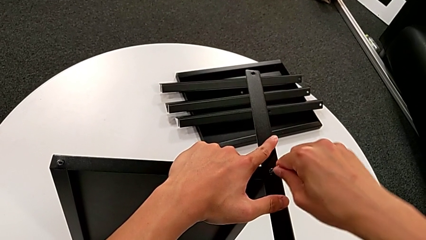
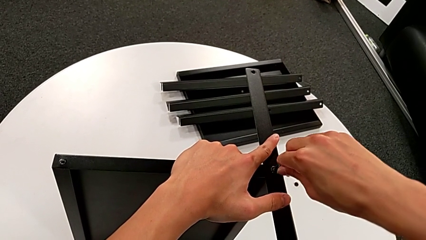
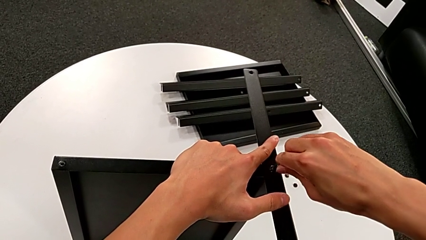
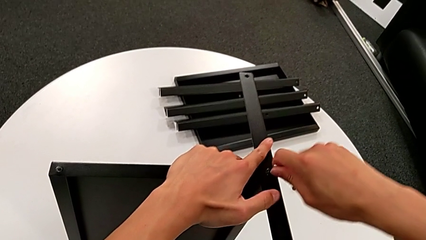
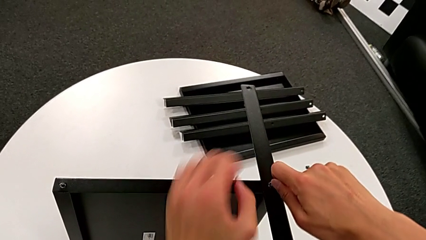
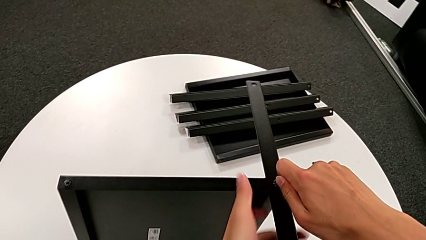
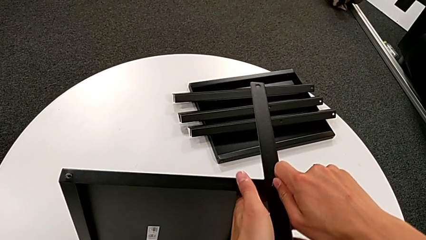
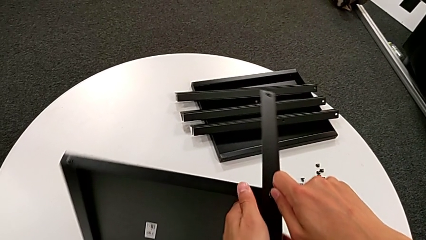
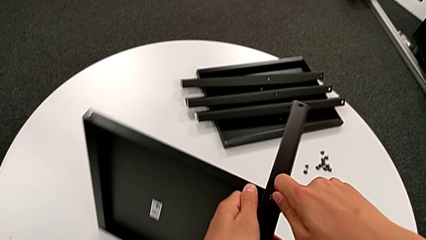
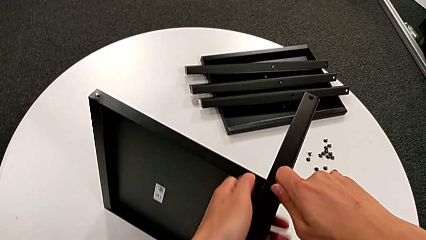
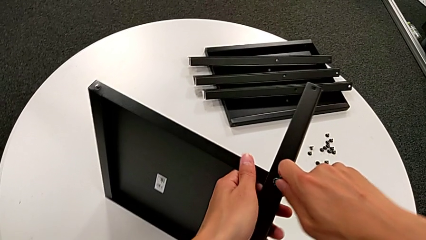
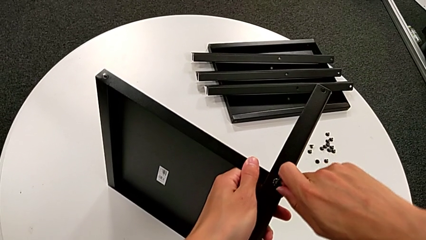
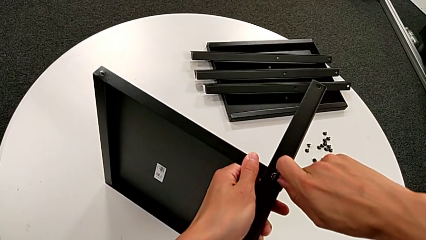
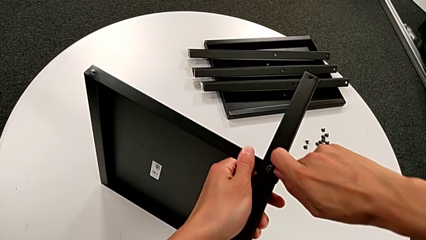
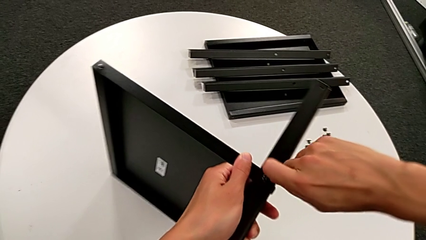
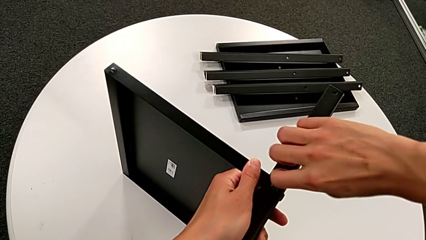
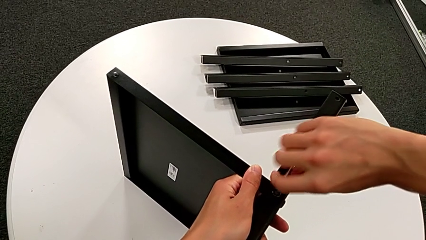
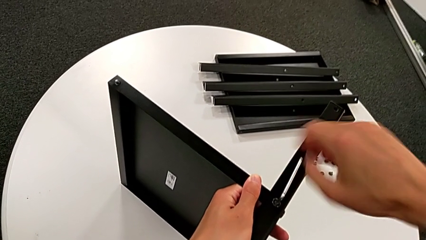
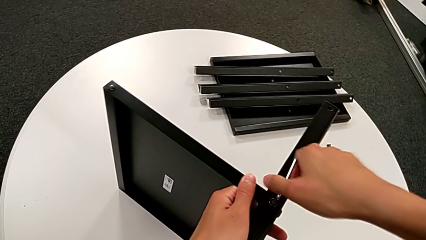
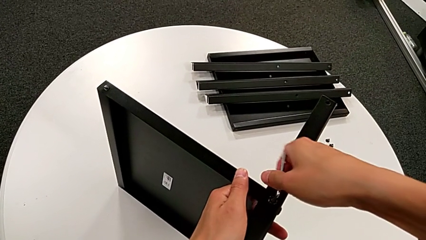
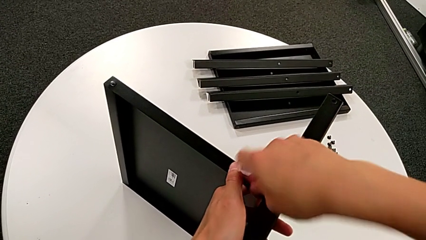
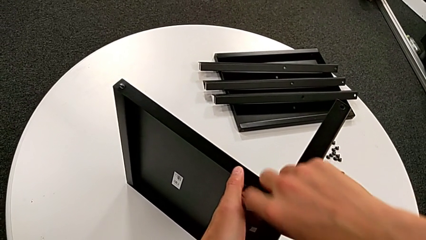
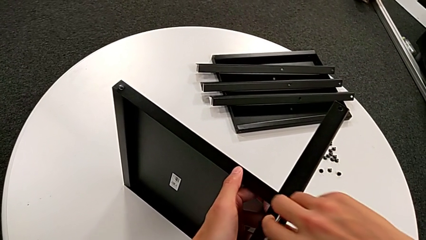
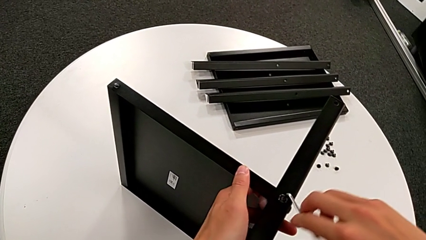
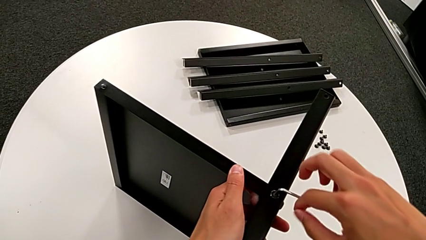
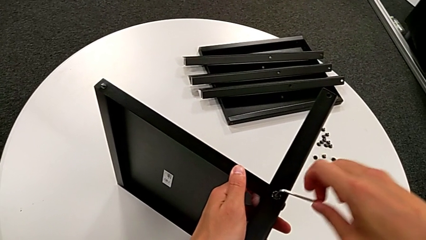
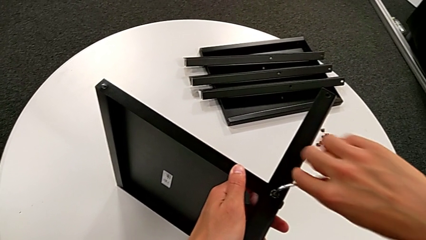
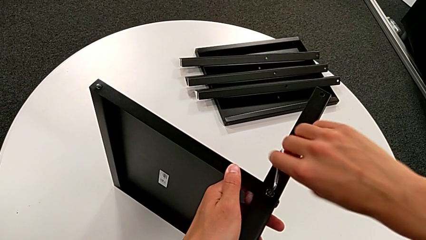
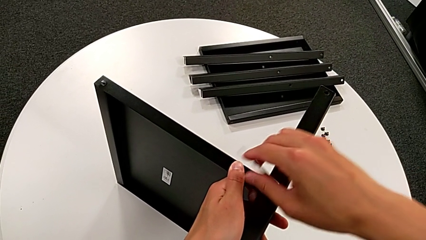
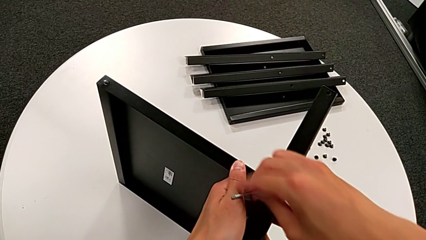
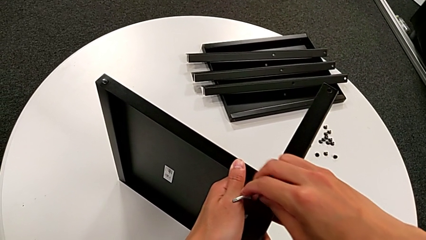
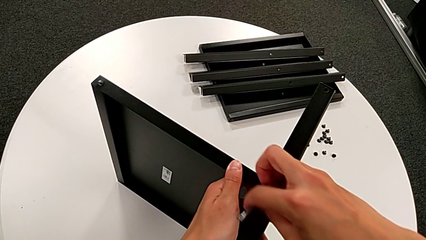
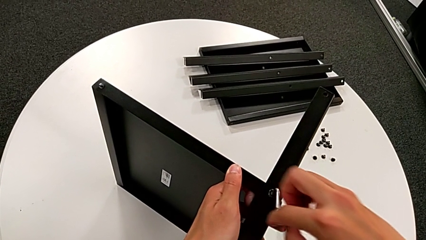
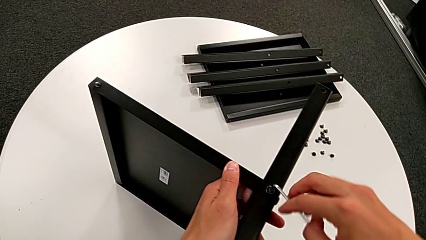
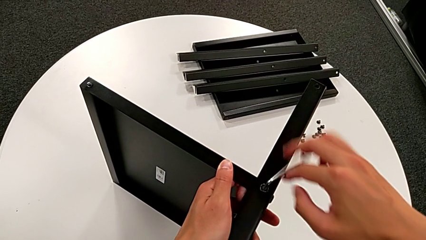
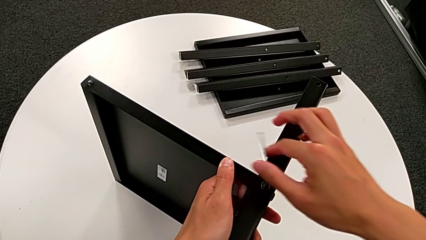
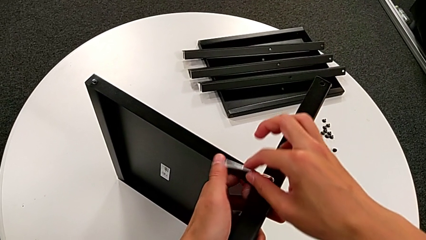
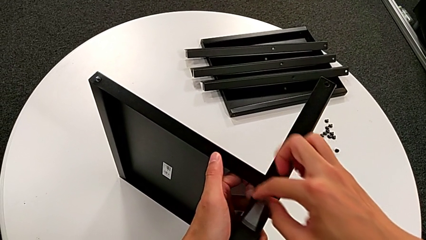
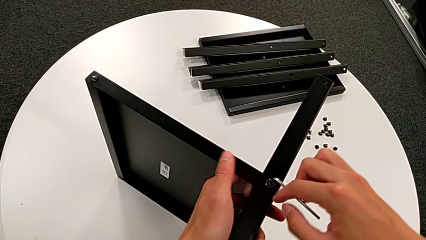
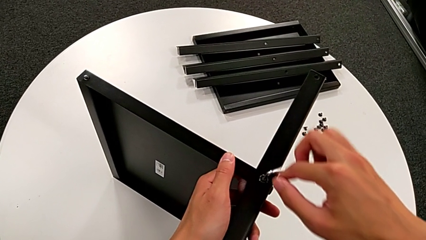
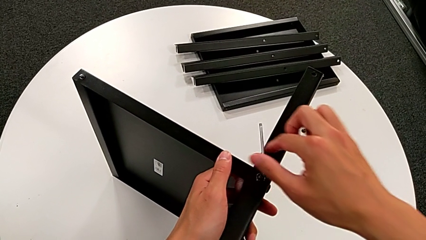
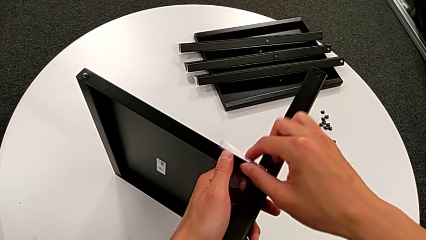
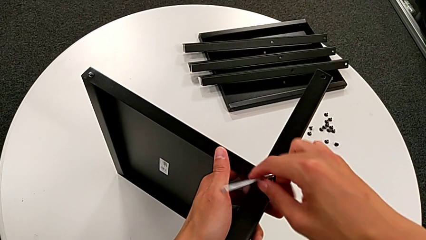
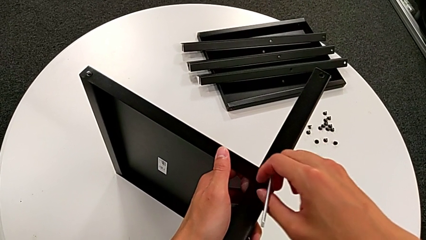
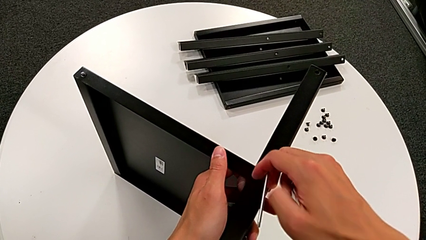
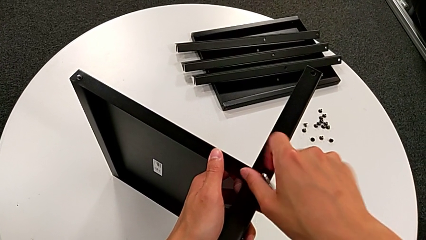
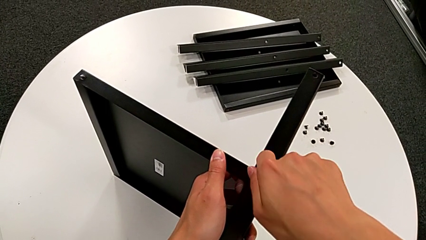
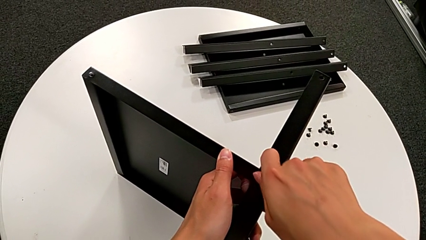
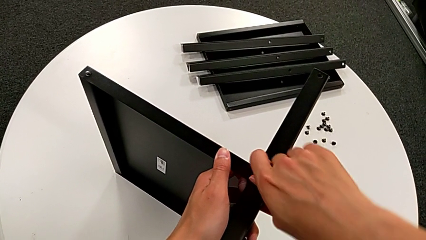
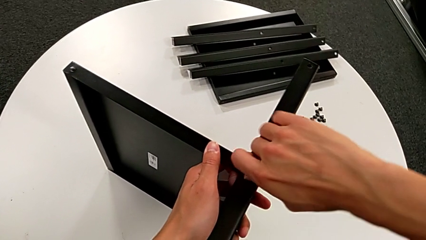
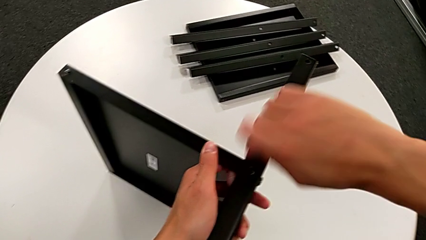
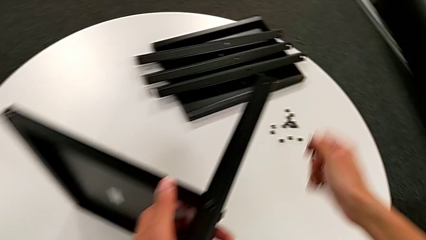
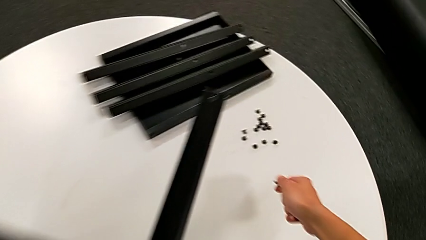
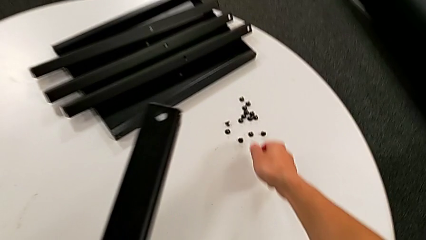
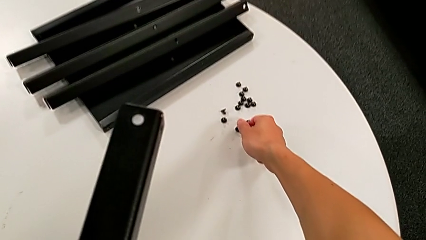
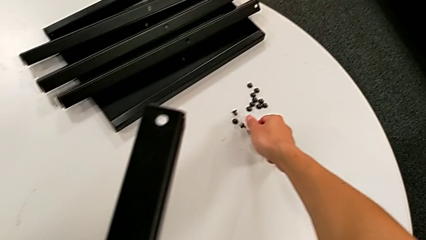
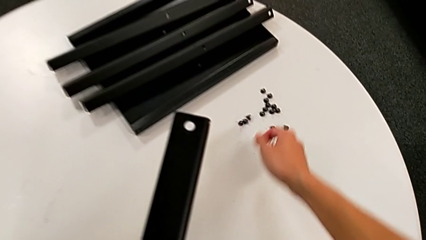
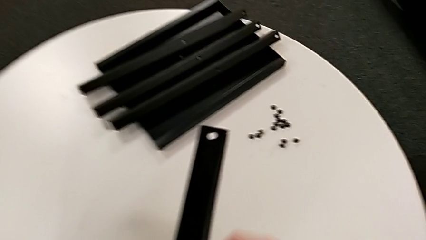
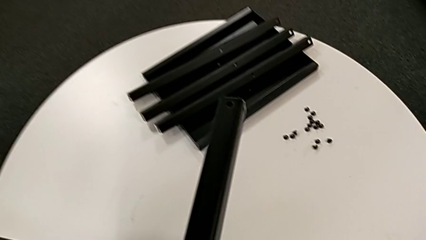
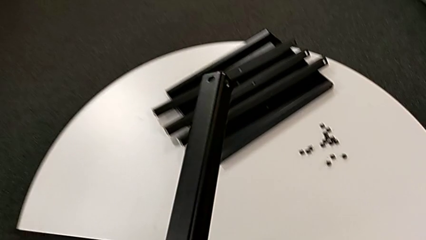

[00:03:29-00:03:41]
The camera wearer is unscrewing the fifteenth hex-socketed head of the legs. They insert the Allen wrench, slide the nightstand, unscrew the hex socket head, disassemble it, withdraw the Allen wrench and place the hex socket head.

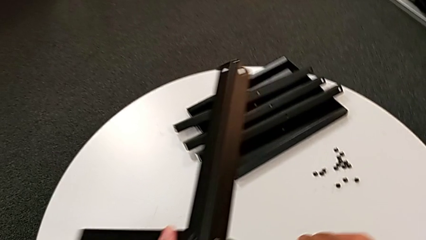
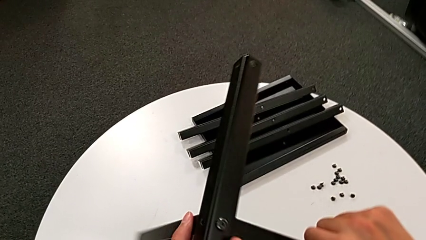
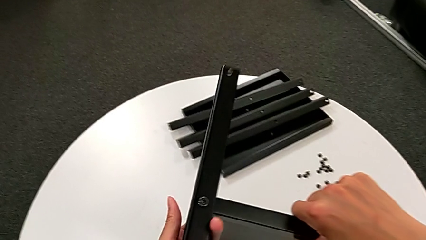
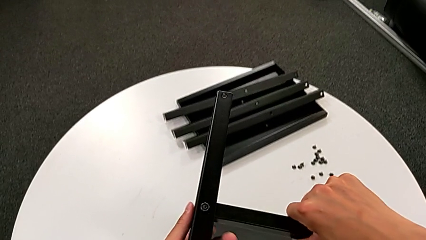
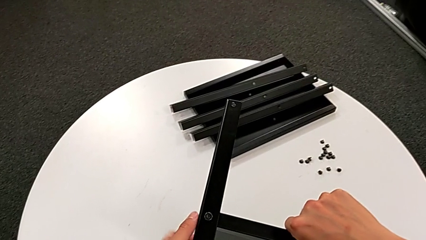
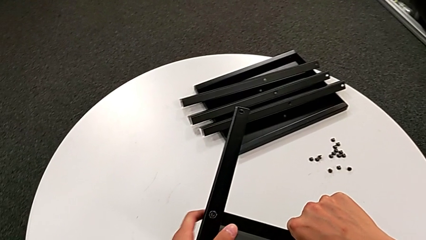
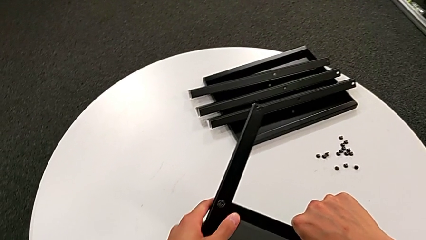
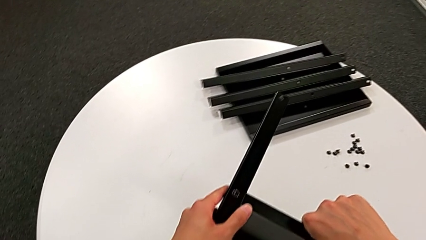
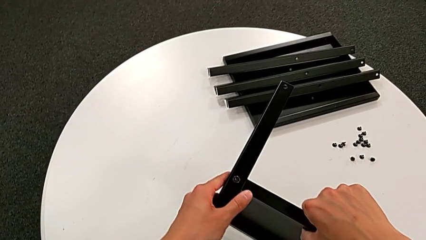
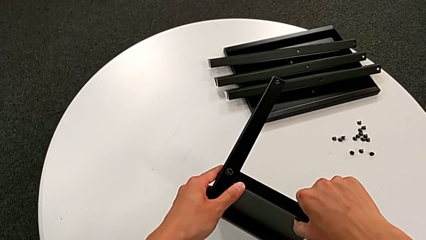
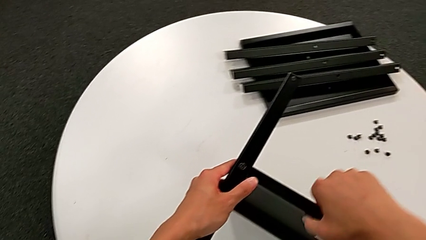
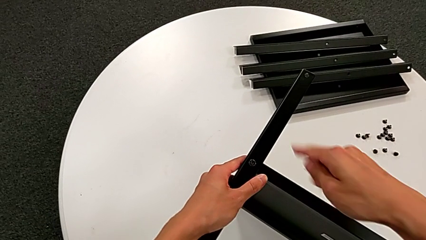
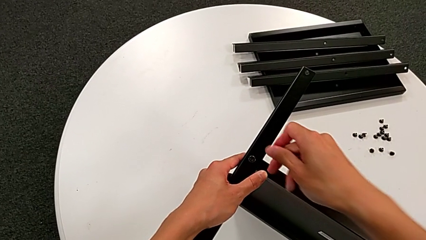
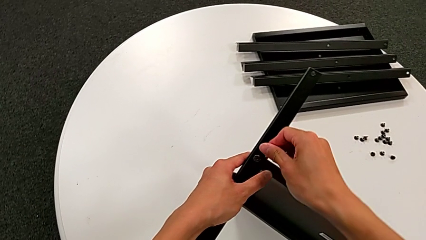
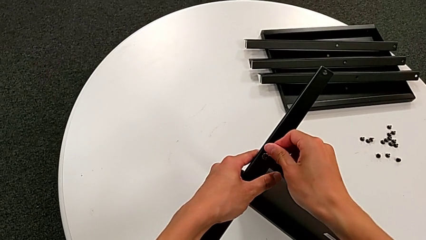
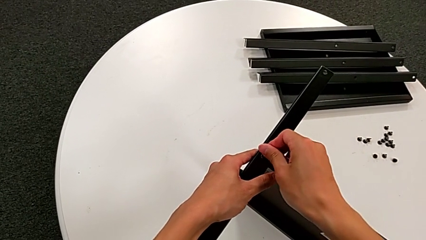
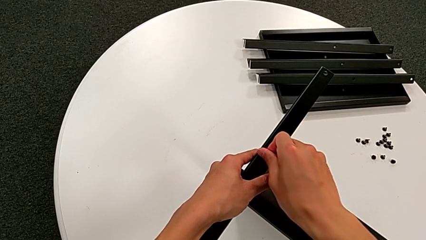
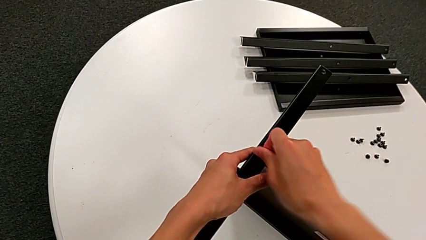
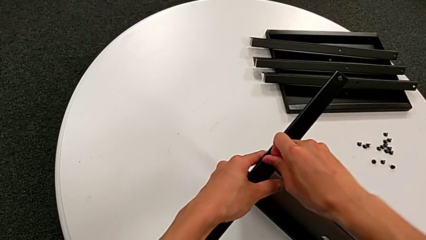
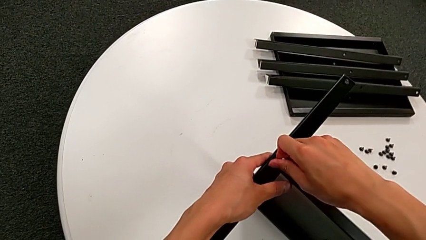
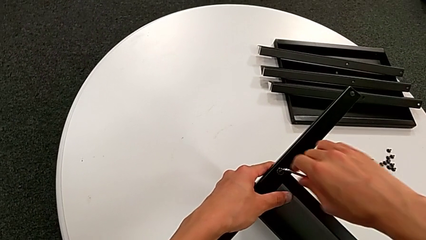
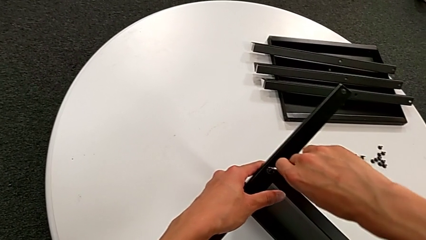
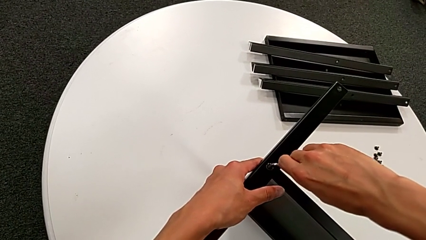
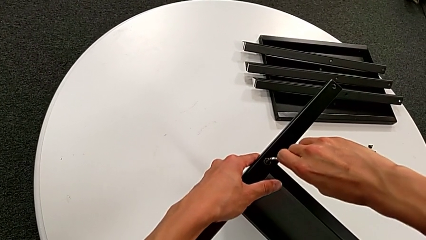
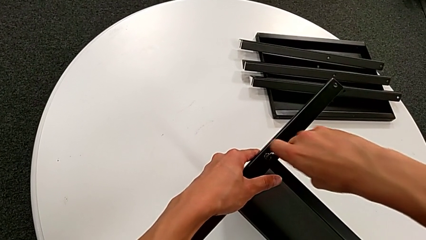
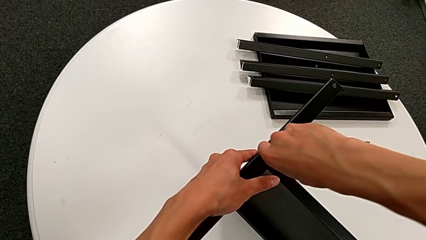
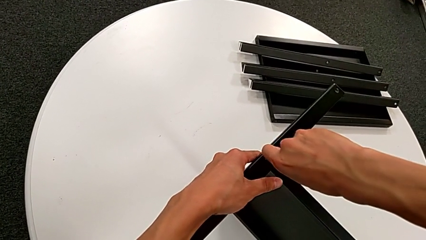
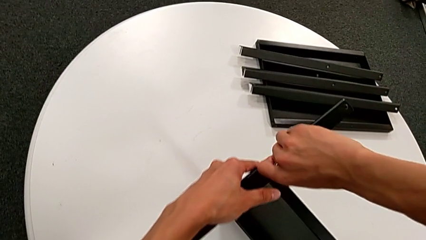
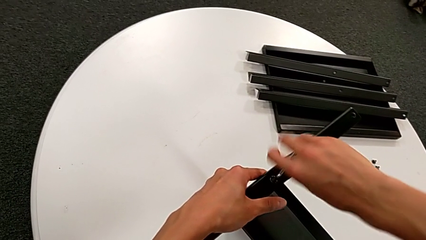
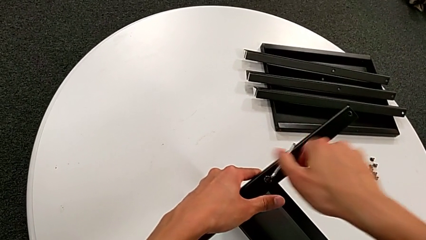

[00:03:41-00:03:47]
The camera wearer is unscrewing the sixteenth hex socket head and disassembling the fourth leg. They rotate the nightstand, insert the Allen wrench and begin to unscrew the hex socket head.
